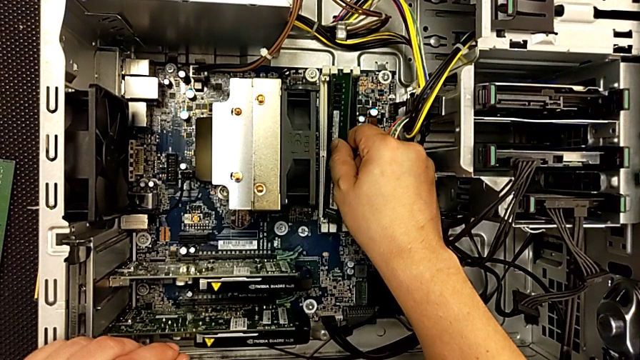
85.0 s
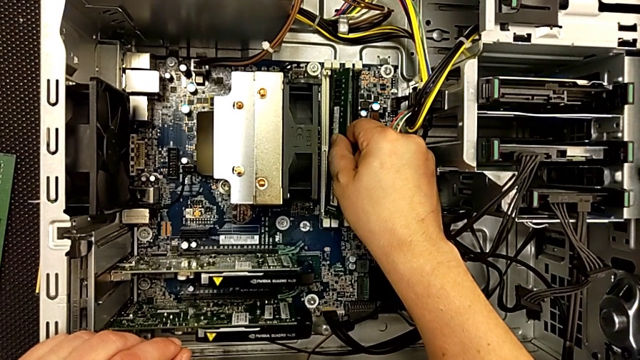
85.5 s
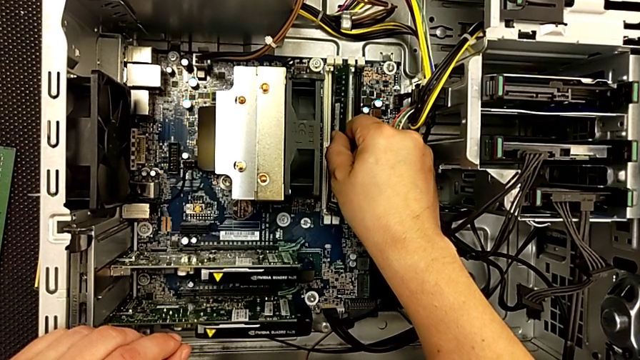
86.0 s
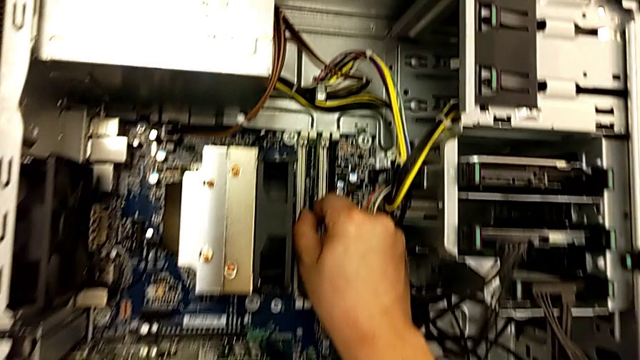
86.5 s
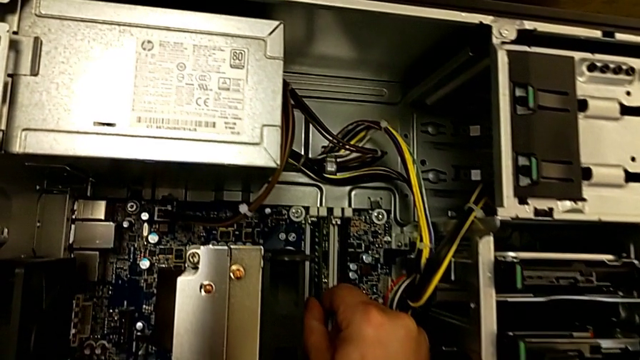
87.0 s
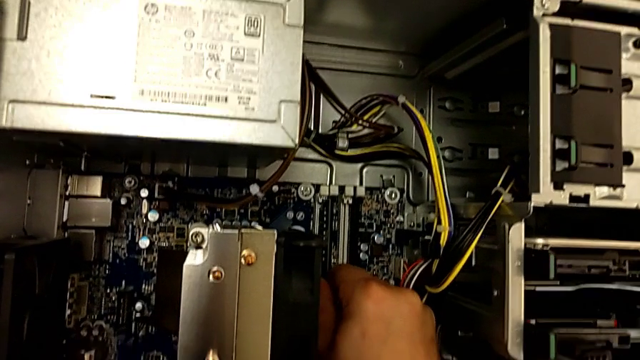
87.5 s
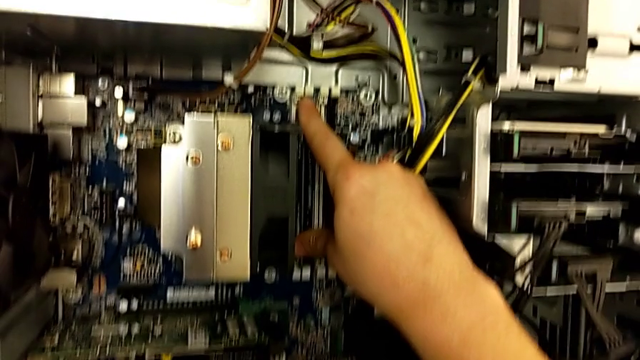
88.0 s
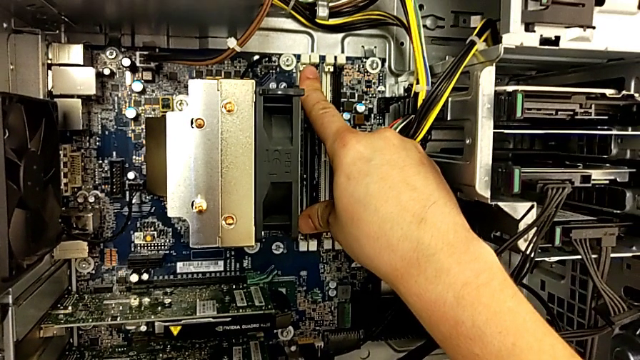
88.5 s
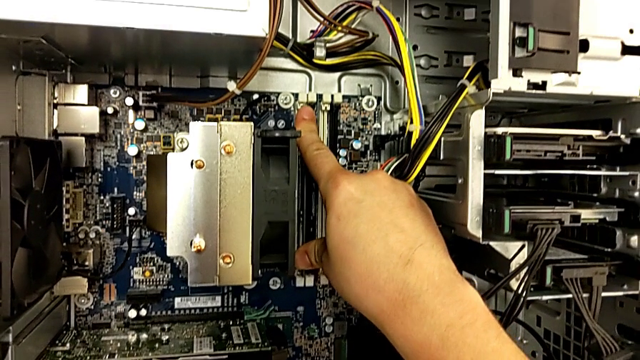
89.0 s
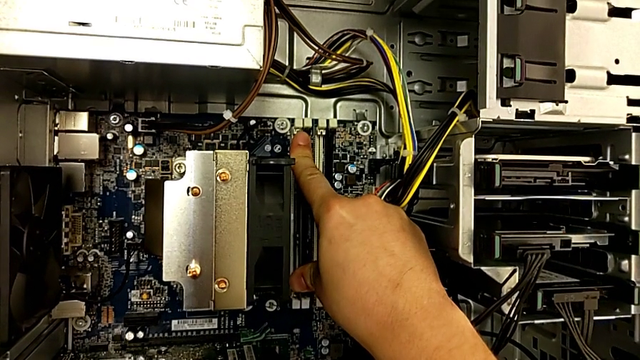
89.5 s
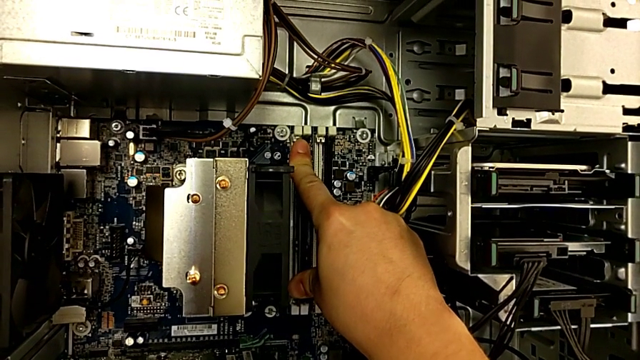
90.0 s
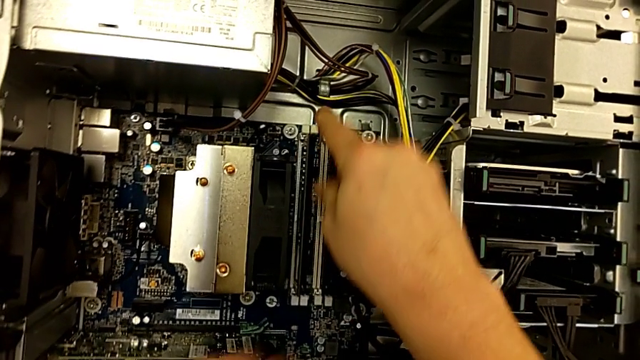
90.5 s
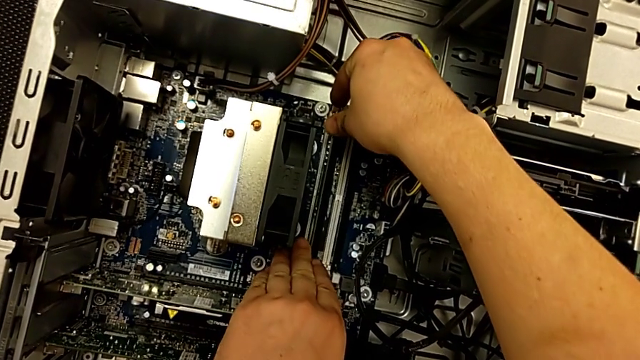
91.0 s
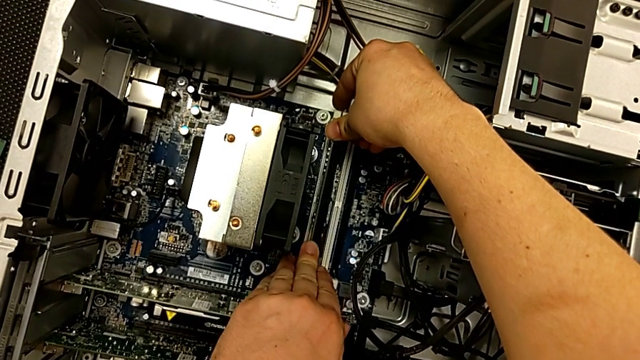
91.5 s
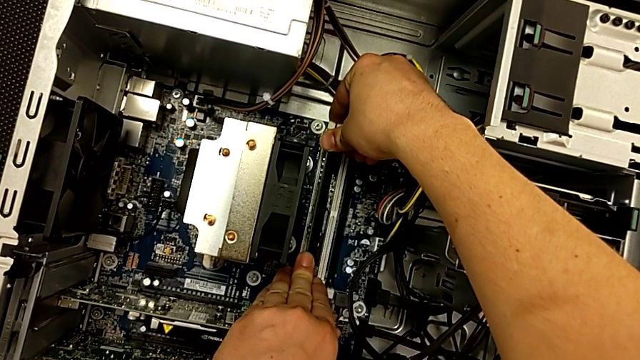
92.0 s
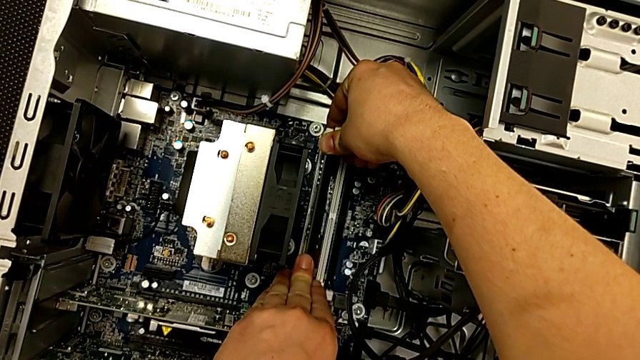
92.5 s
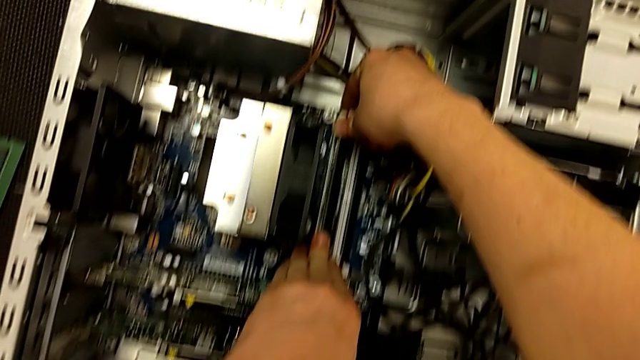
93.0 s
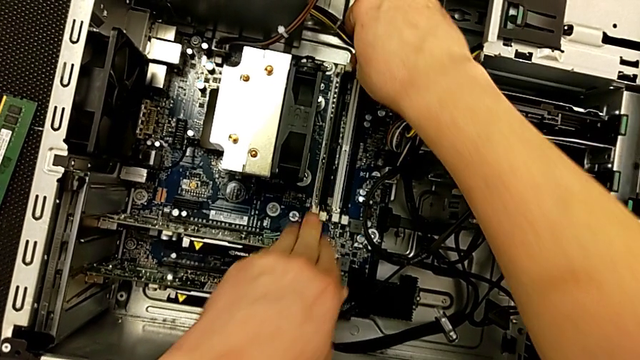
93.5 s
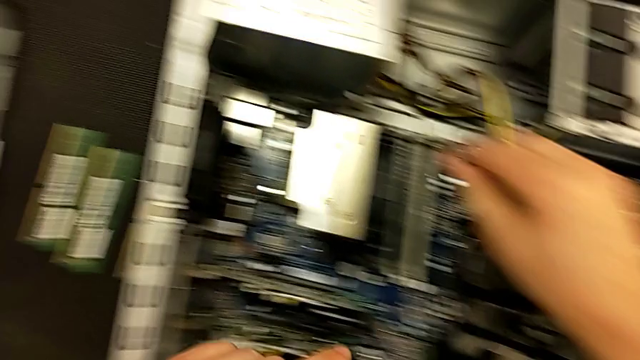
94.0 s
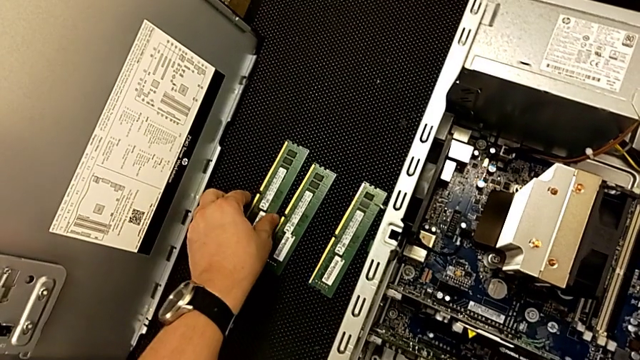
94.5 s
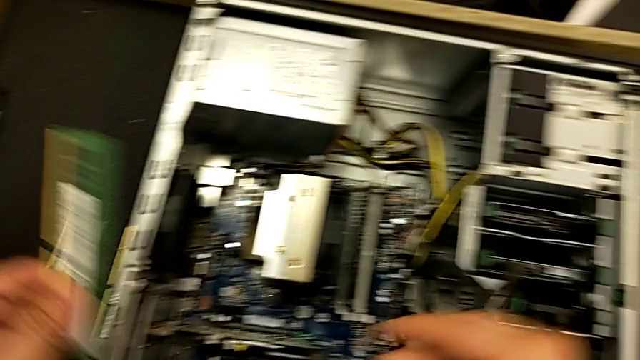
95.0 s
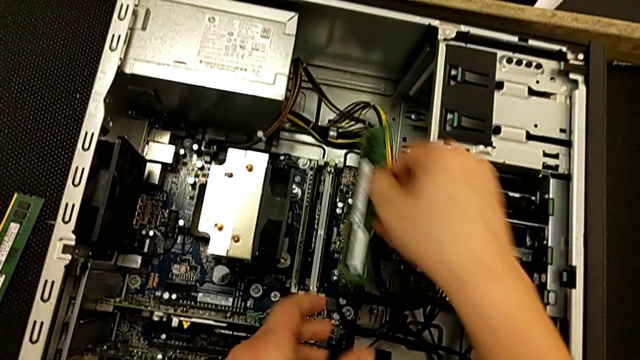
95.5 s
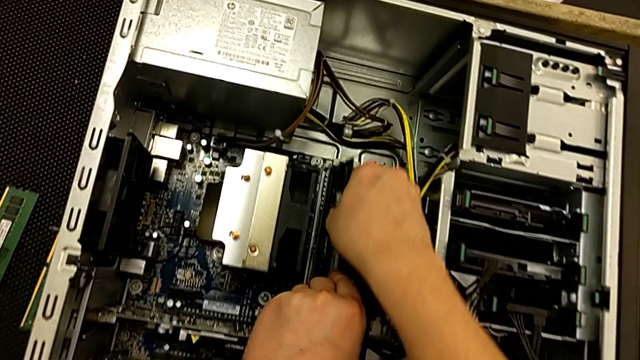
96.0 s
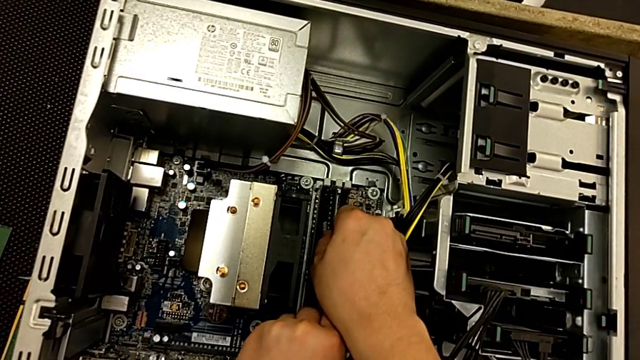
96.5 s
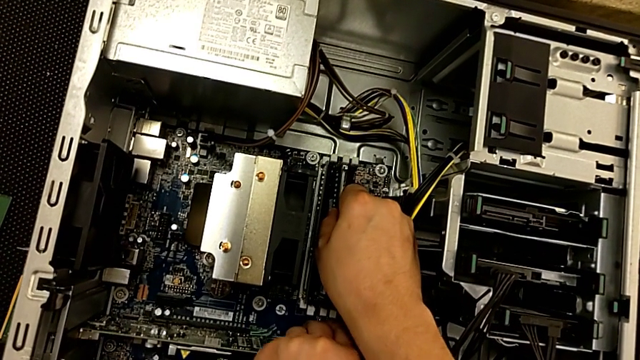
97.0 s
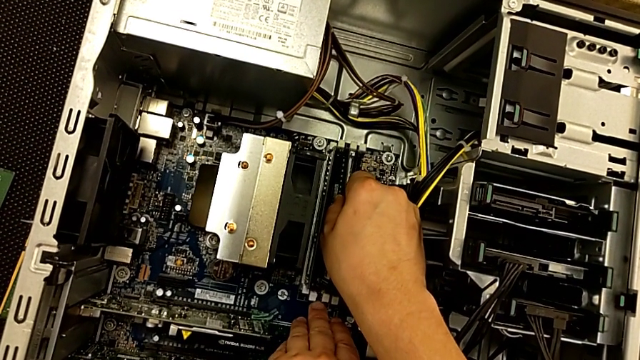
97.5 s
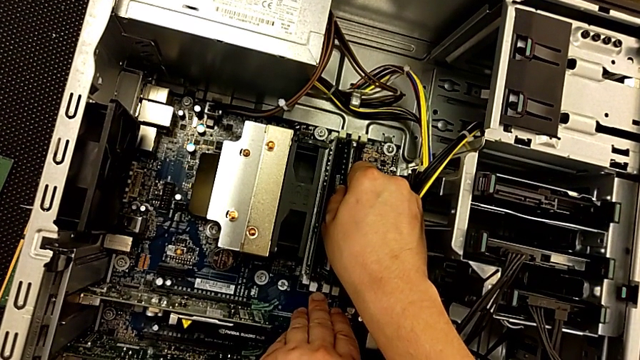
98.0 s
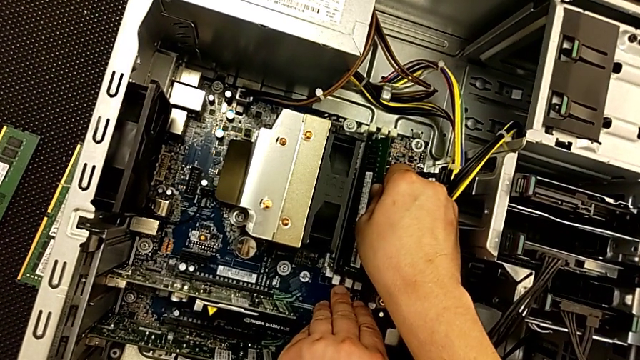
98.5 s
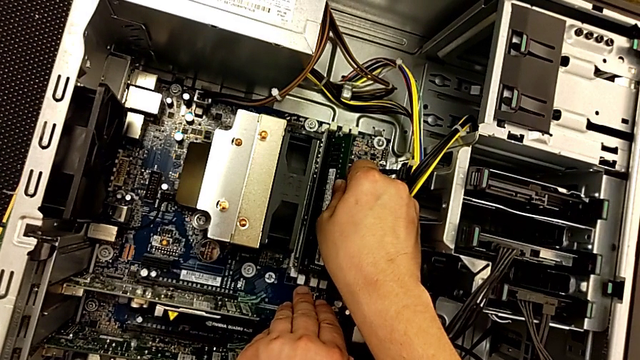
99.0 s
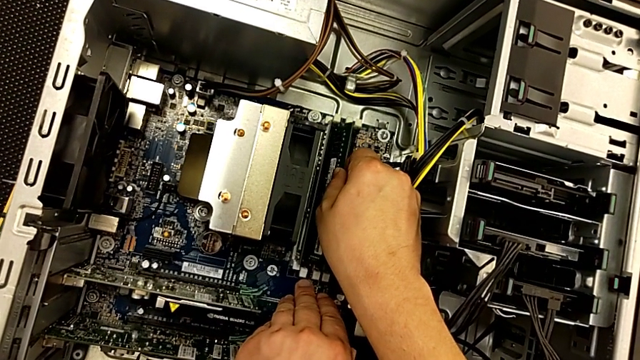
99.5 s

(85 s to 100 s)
The camera wearer is replacing the RAMs on the computer tower. They align the first RAM, push it, lock the RAM tab, grab the second RAM, place it and align it.

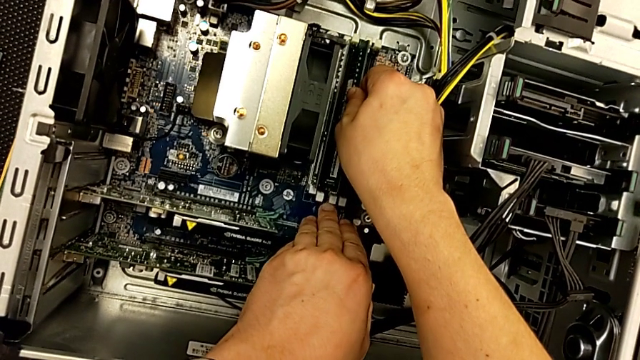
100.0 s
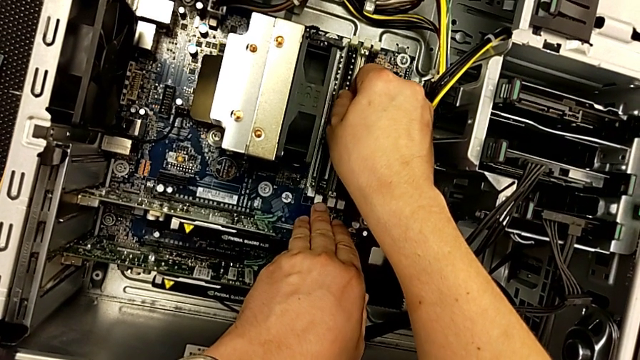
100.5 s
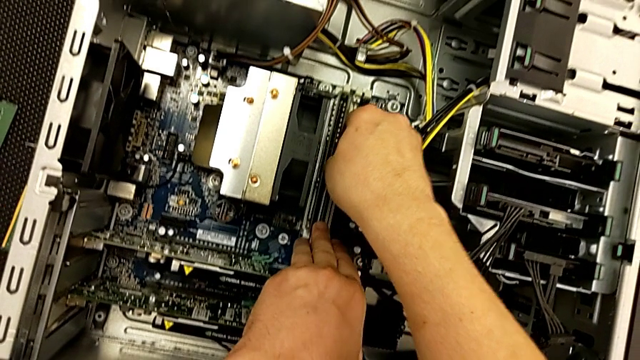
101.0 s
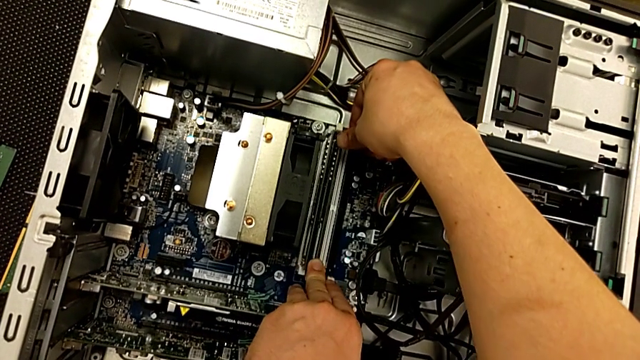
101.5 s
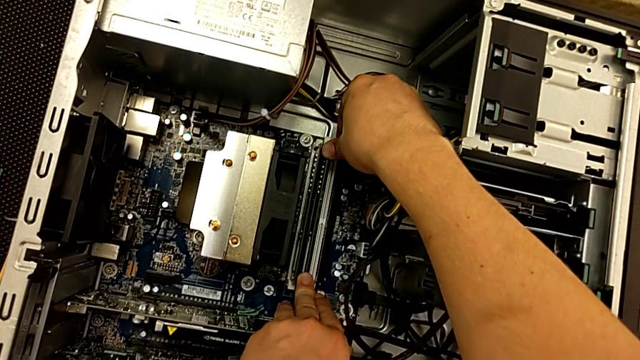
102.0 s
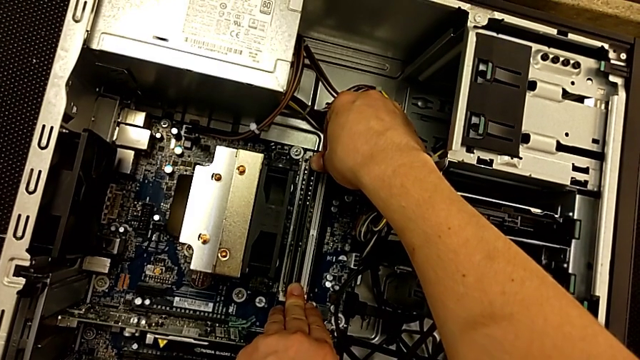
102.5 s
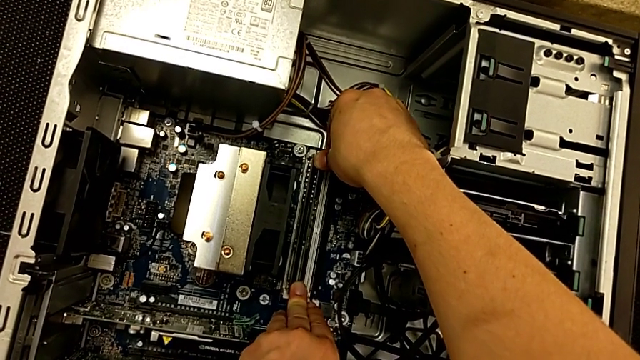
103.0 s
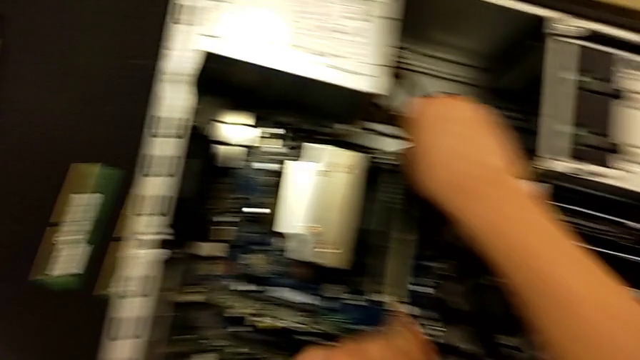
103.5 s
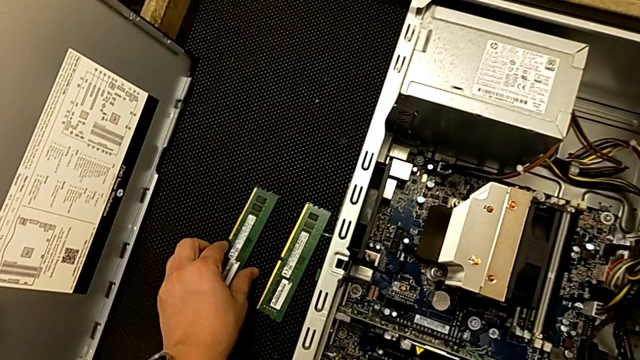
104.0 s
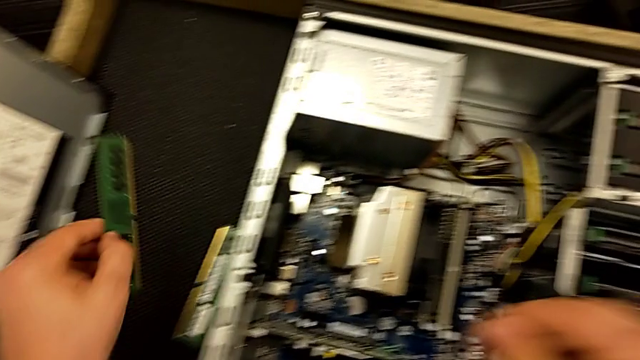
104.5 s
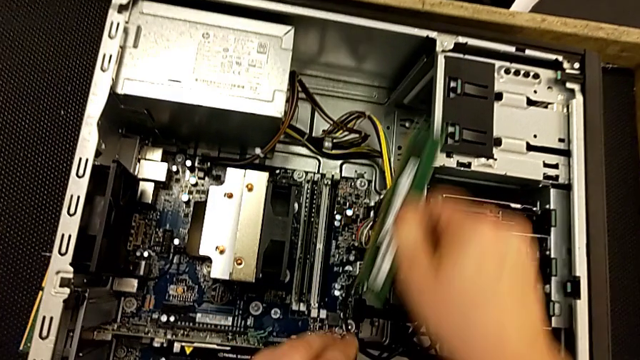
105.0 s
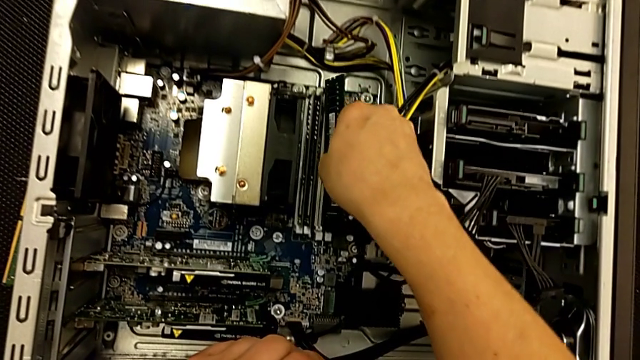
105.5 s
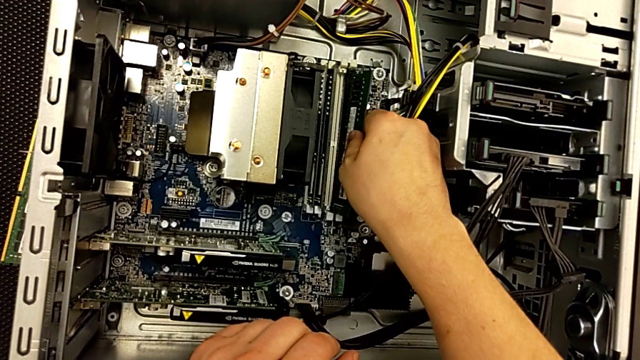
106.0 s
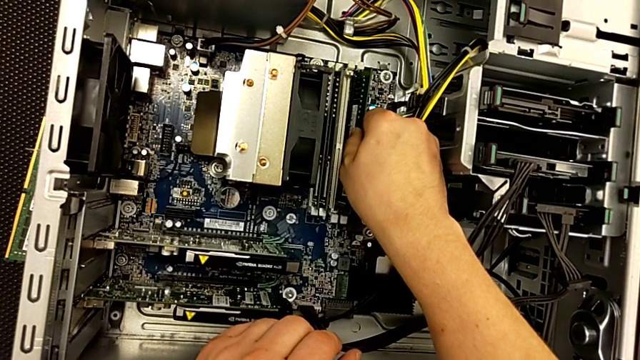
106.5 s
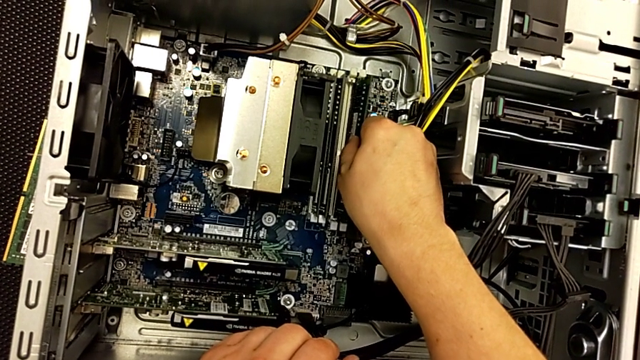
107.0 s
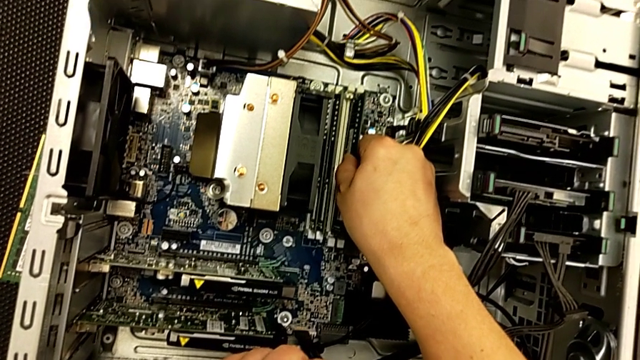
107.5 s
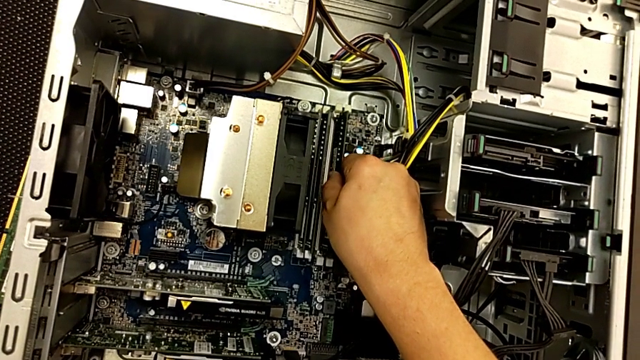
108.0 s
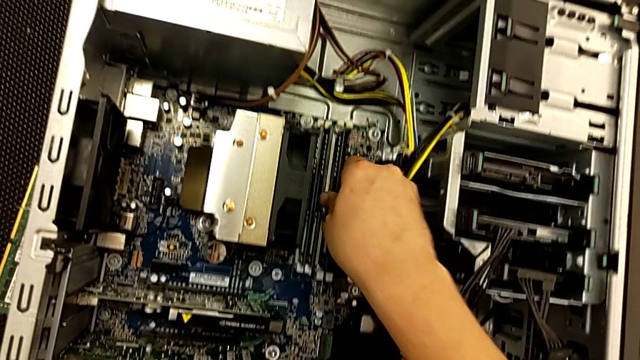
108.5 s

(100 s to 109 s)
The camera wearer is replacing the RAMs on the computer tower. They push the second RAM, grab the third RAM, place it and begin to insert the third RAM tab.
